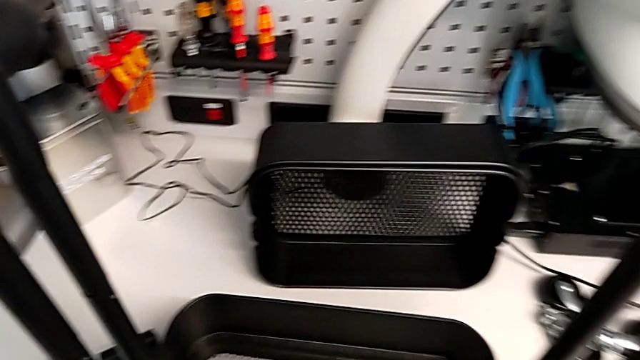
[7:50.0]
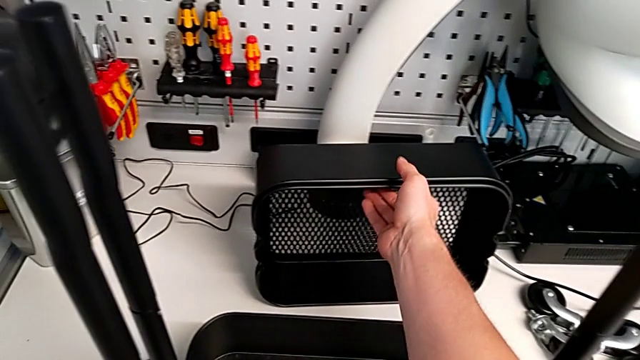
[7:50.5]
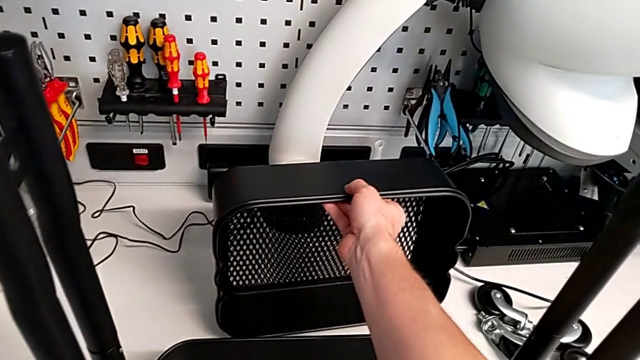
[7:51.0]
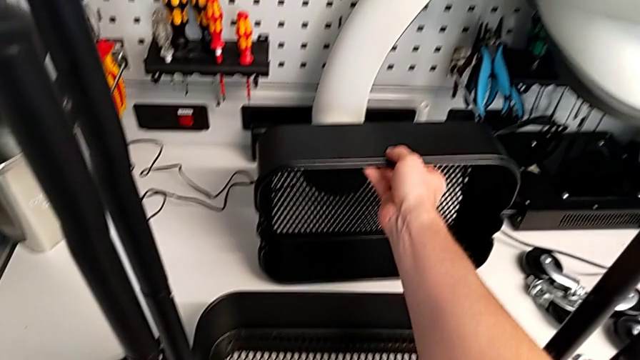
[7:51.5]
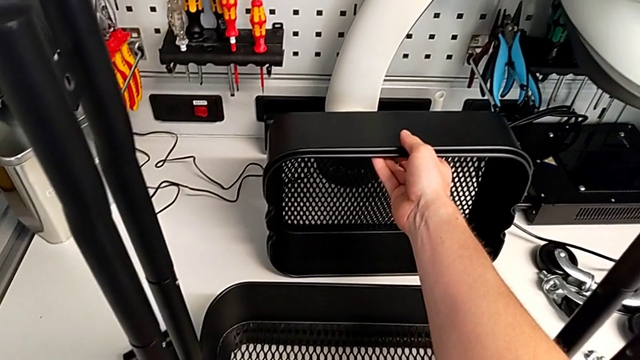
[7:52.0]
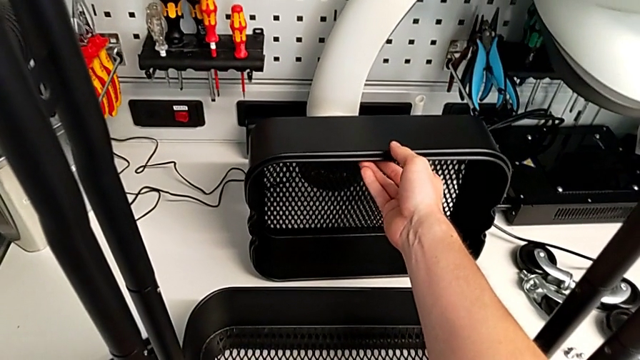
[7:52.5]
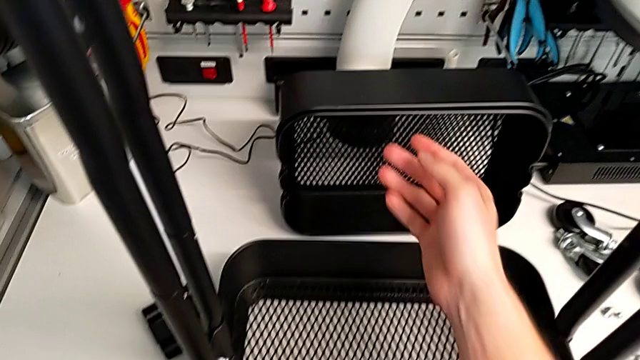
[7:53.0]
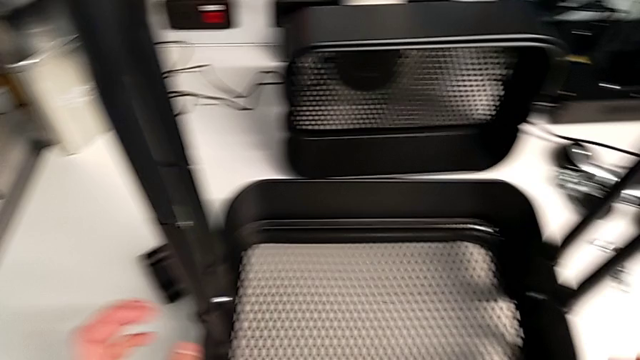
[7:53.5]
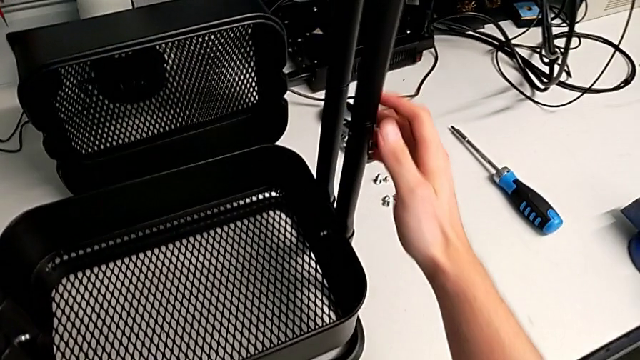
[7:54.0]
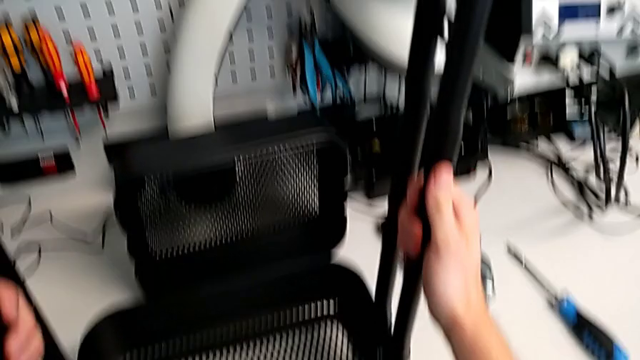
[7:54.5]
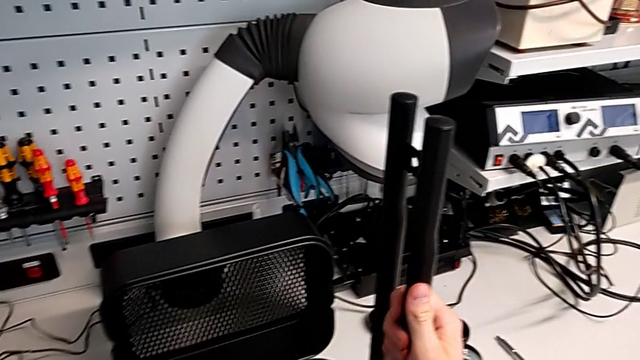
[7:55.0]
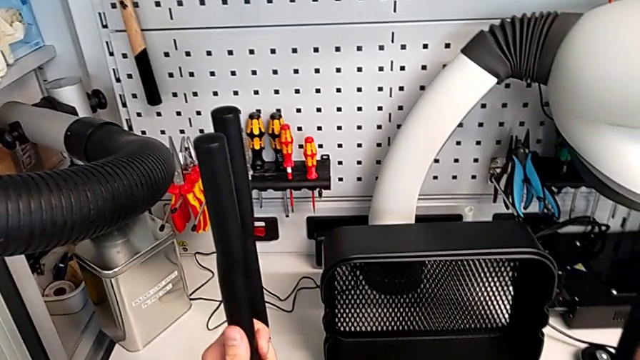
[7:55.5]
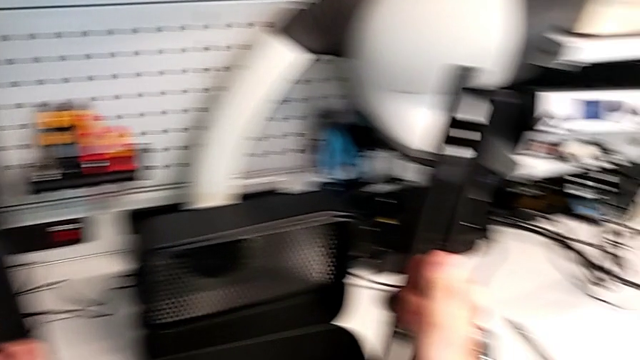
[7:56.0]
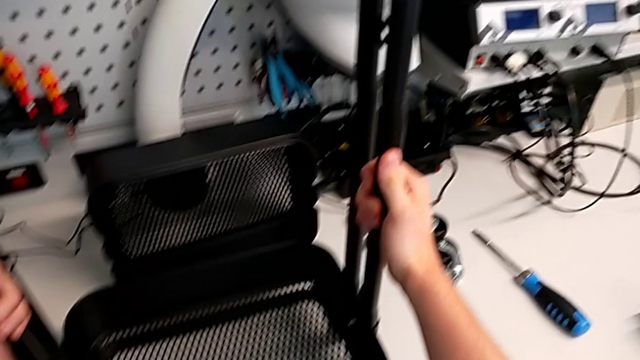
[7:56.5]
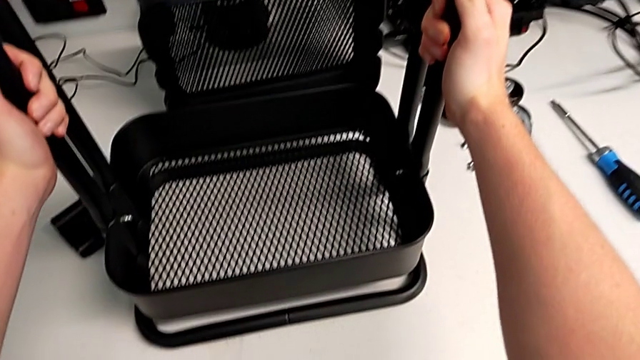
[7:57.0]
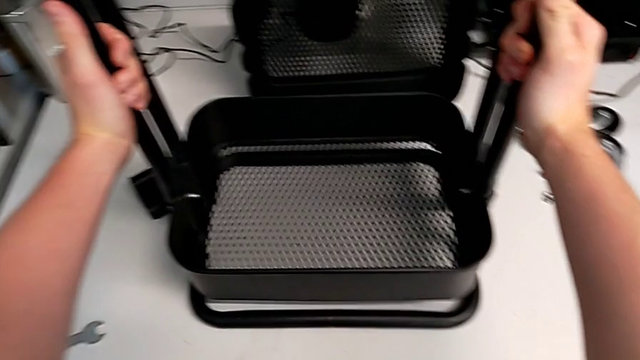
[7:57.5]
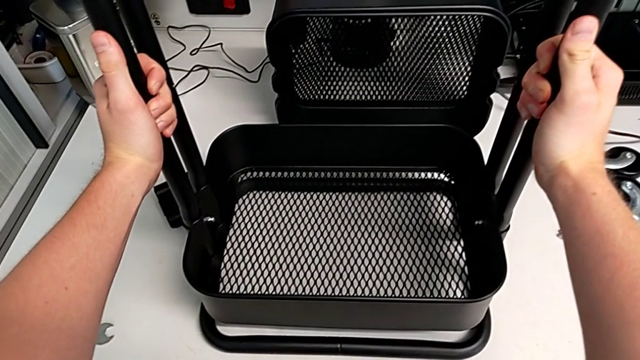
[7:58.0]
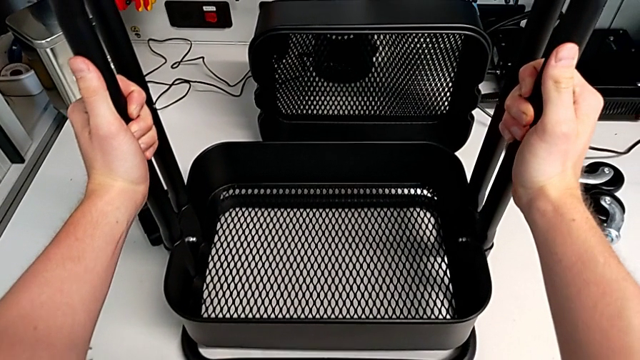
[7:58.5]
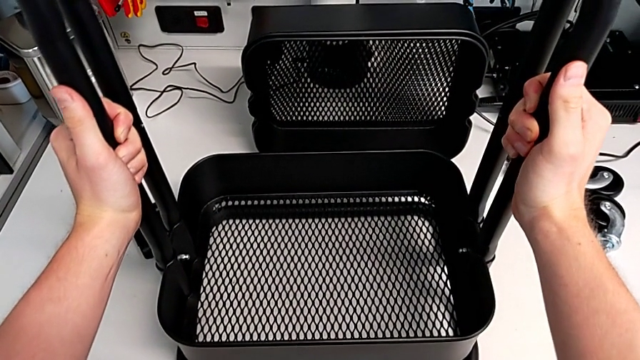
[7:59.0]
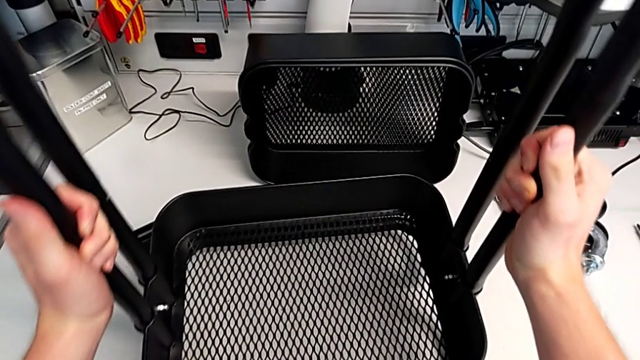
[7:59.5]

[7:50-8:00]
The camera wearer is aligning the middle and top trays with the sidebars. They grab the second grid tray and grab the leg.

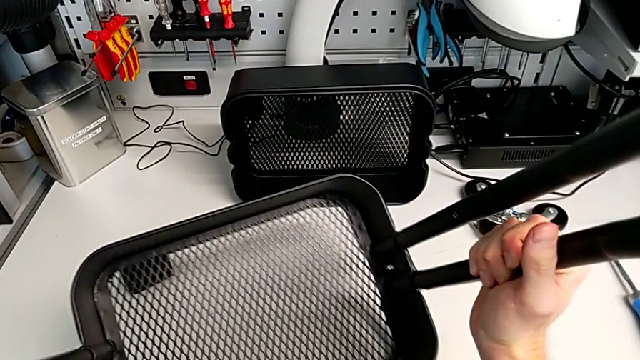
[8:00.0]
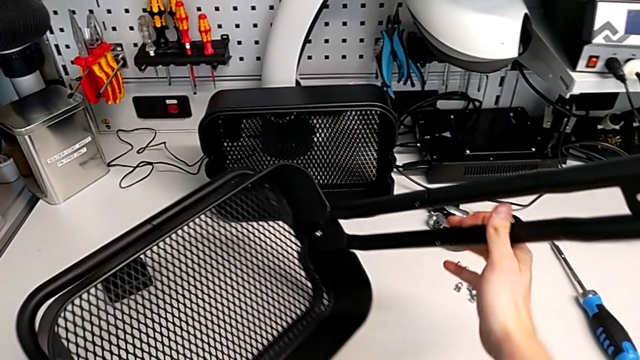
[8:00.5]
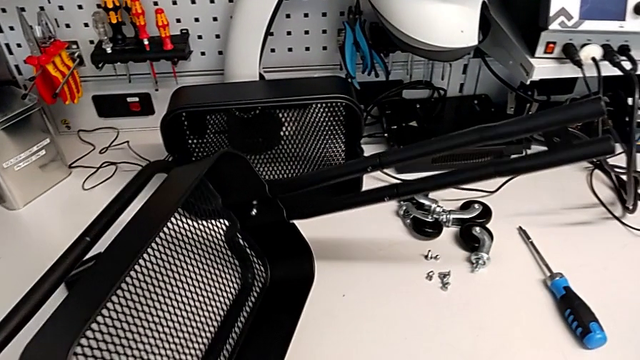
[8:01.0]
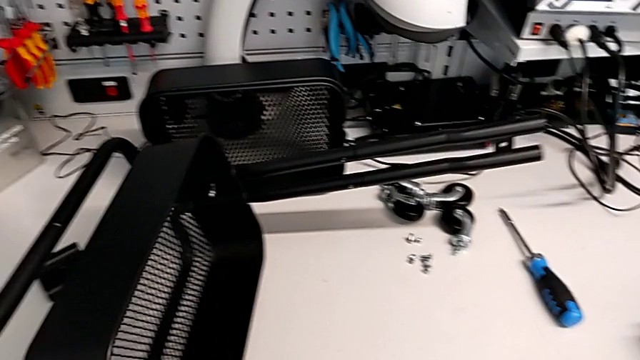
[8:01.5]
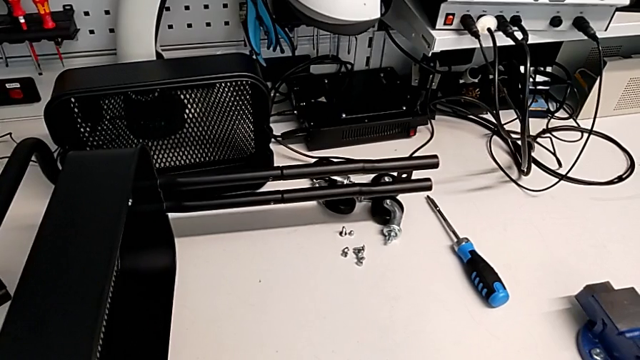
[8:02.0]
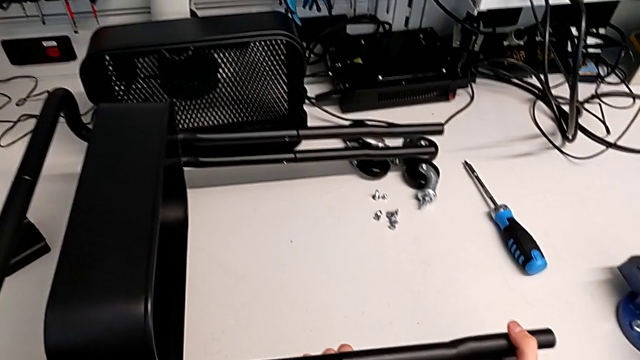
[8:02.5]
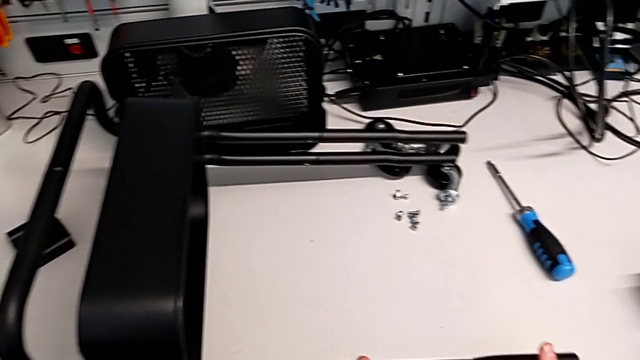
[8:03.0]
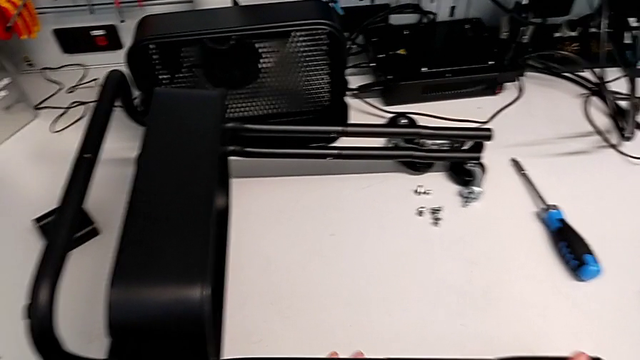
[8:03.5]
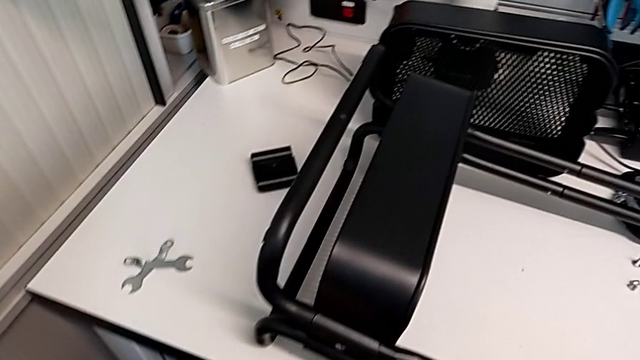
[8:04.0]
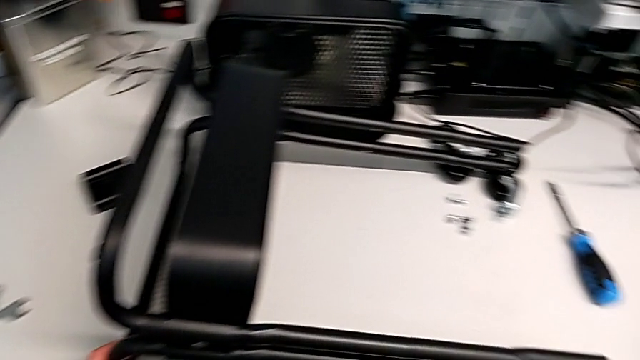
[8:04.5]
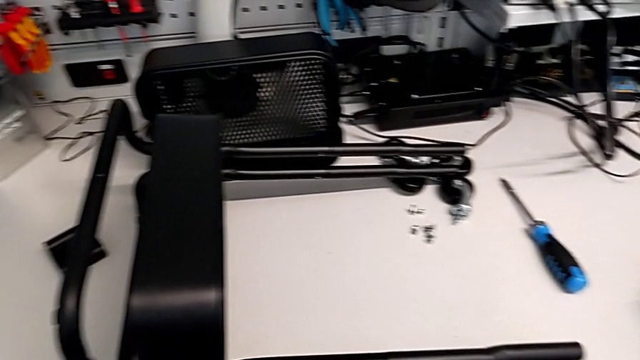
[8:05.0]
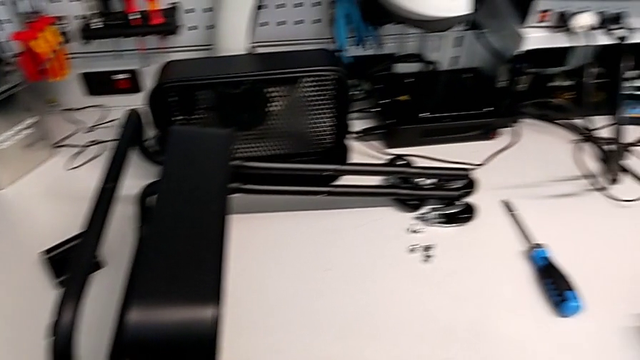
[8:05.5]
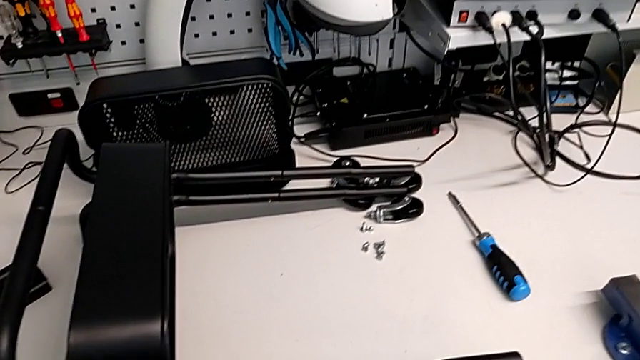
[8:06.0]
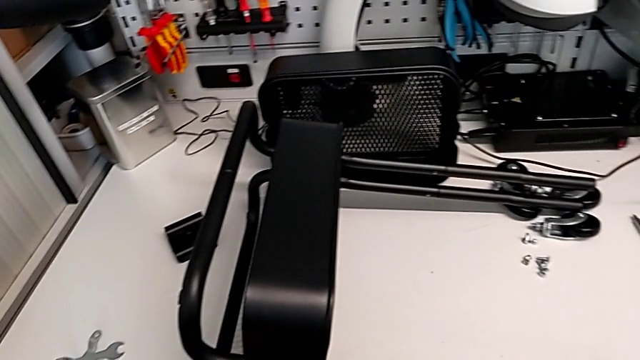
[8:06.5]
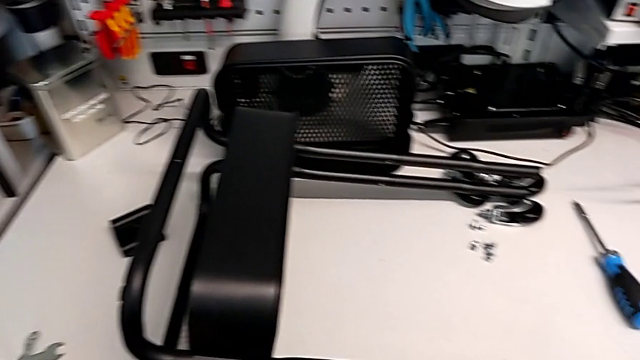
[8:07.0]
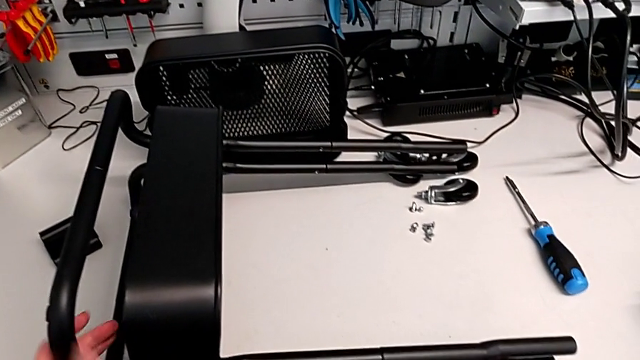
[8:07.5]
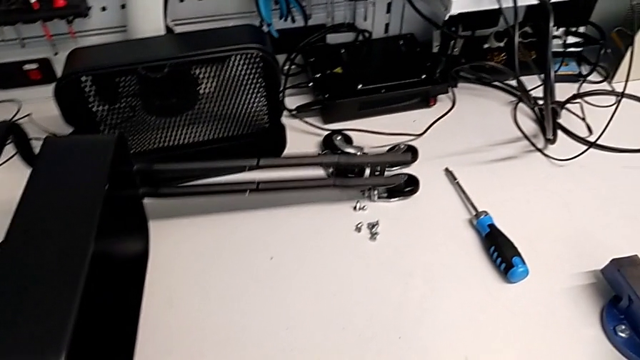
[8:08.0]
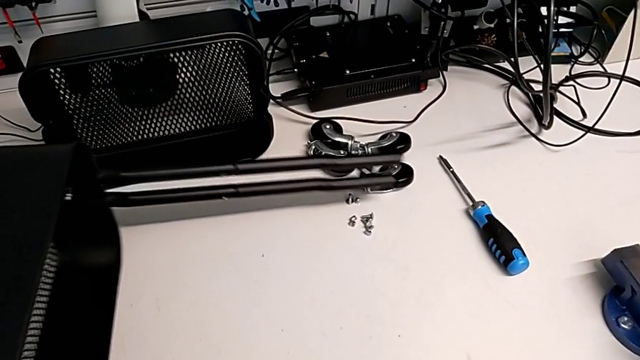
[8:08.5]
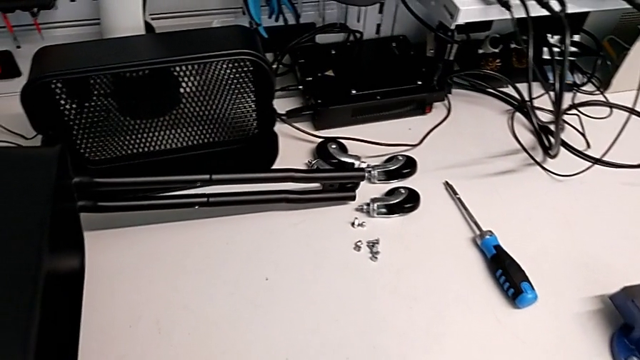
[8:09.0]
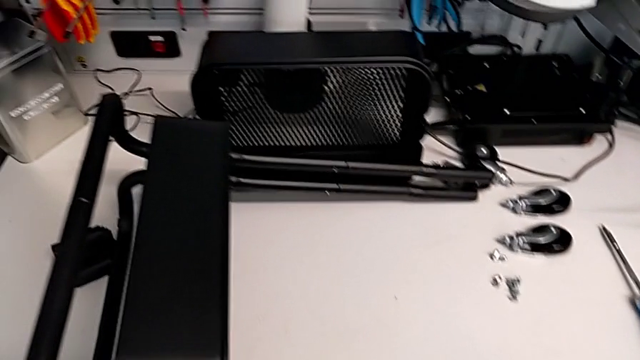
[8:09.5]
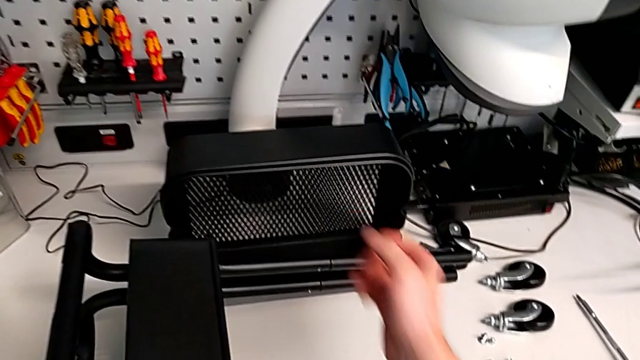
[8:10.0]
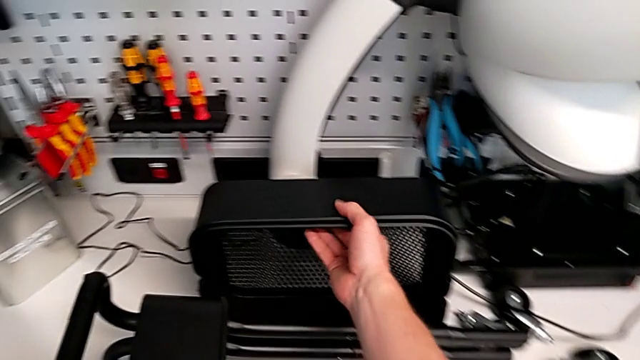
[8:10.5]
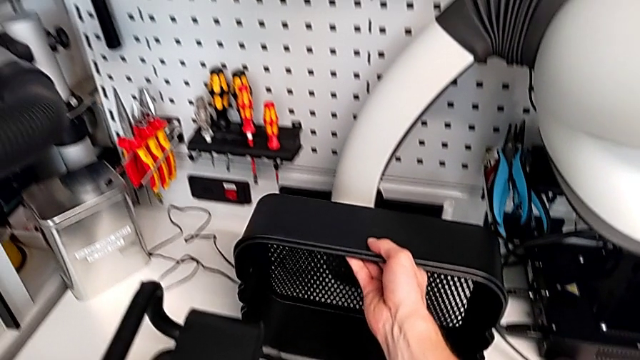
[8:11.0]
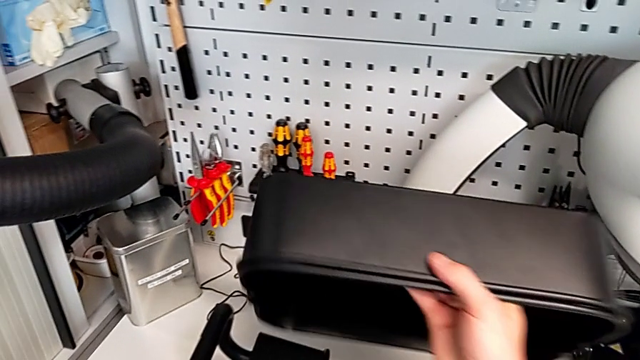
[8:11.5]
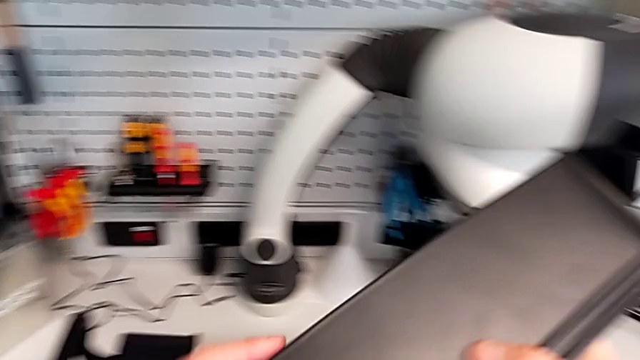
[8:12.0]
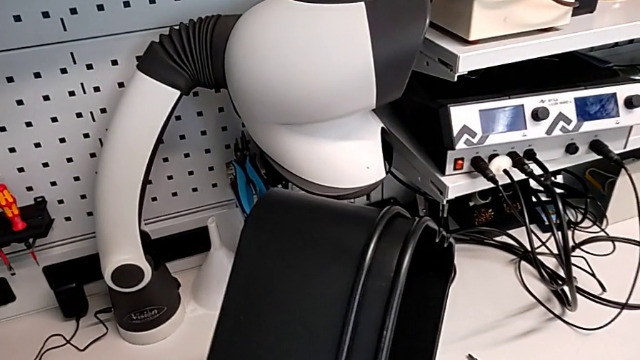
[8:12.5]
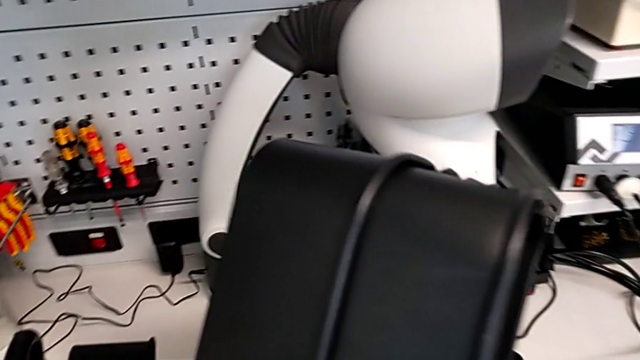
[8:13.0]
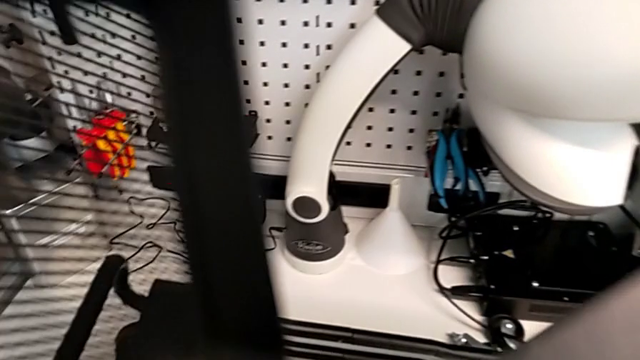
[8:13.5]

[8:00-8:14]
The camera wearer is aligning the middle and top trays with the sidebars. They rotate the leg, grab the second grid tray and disassemble the grid tray.
